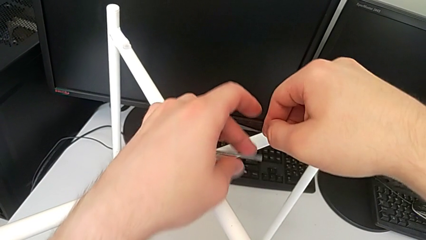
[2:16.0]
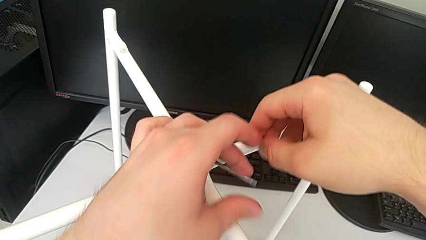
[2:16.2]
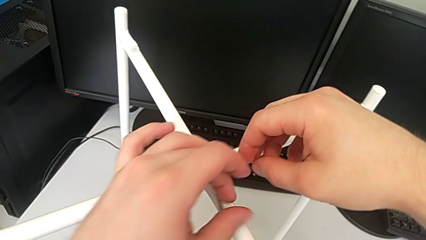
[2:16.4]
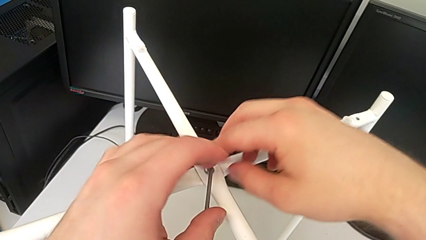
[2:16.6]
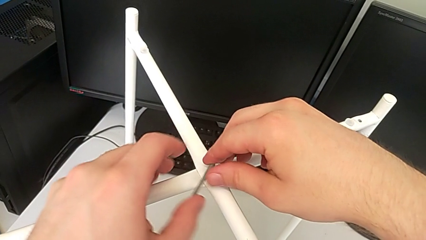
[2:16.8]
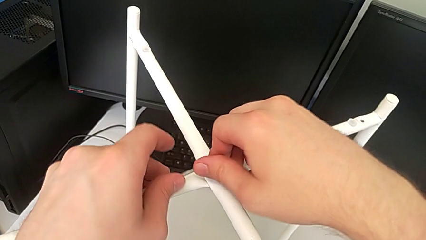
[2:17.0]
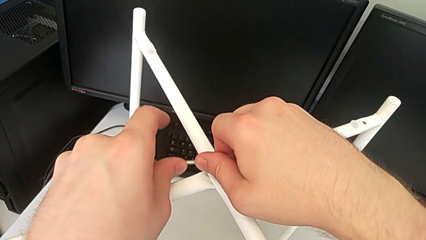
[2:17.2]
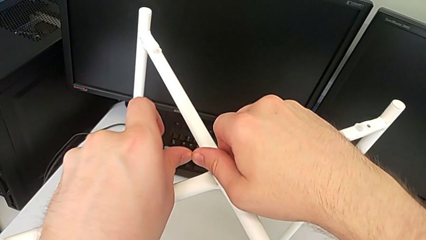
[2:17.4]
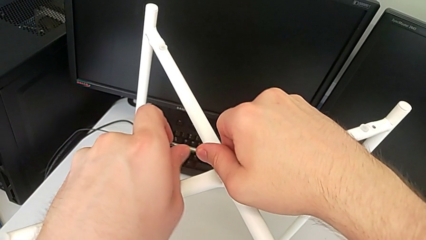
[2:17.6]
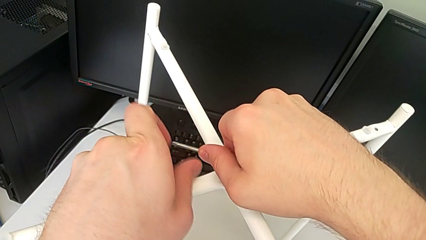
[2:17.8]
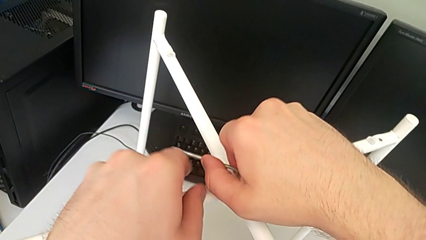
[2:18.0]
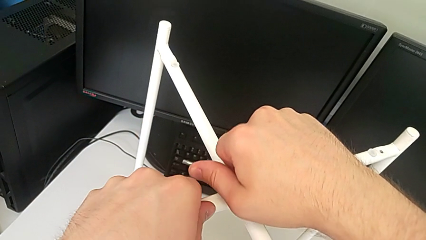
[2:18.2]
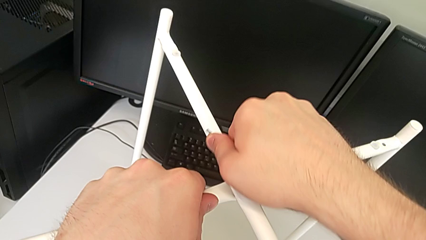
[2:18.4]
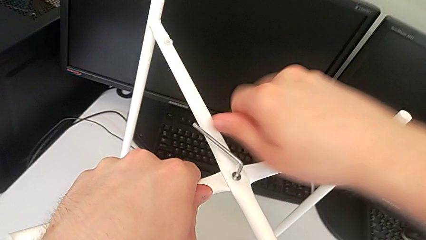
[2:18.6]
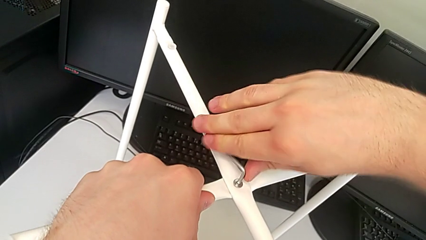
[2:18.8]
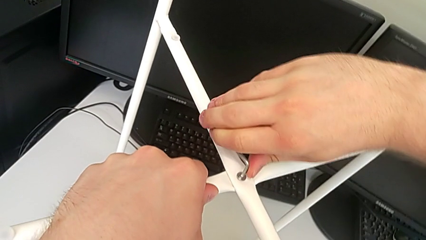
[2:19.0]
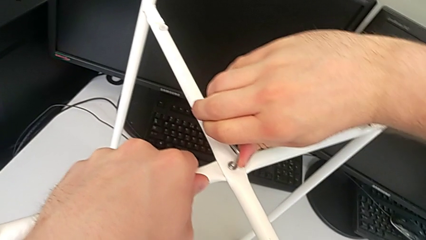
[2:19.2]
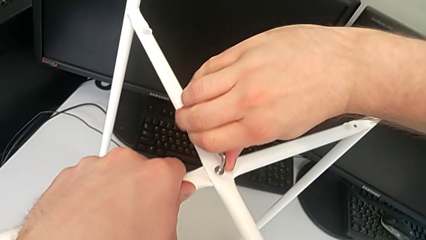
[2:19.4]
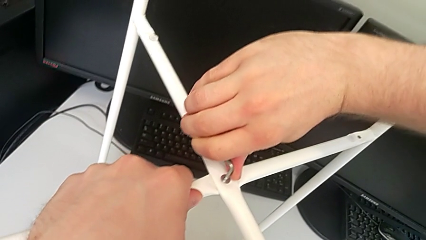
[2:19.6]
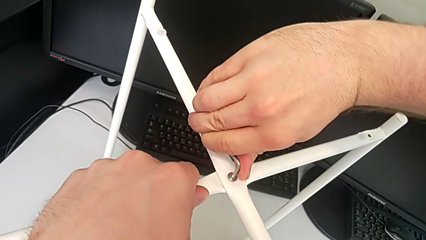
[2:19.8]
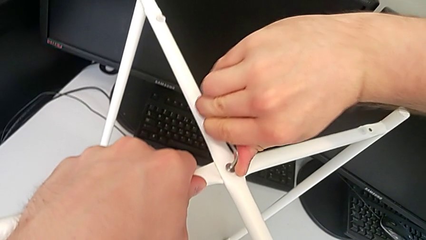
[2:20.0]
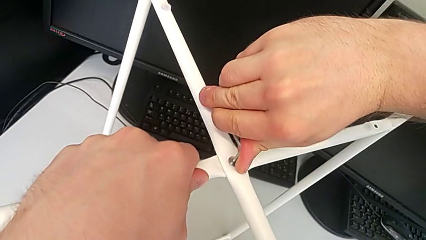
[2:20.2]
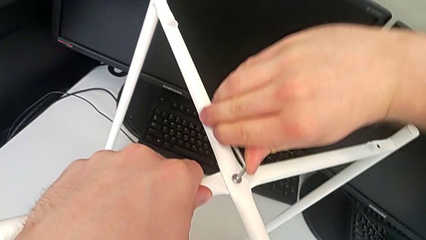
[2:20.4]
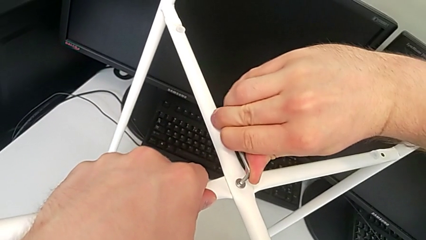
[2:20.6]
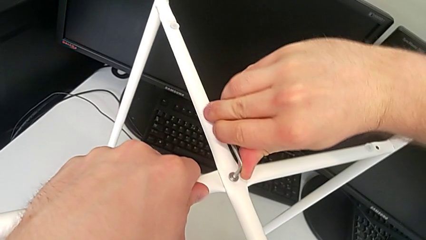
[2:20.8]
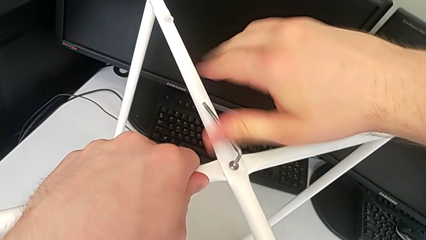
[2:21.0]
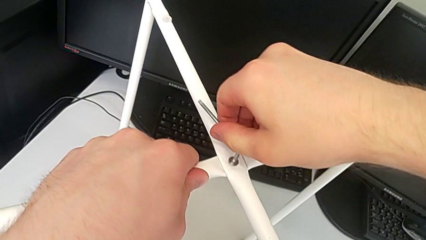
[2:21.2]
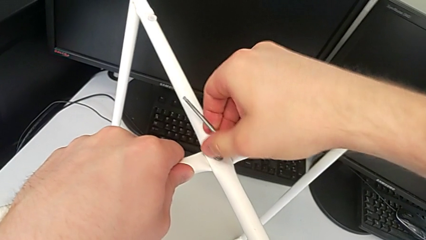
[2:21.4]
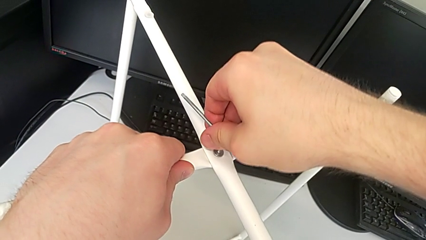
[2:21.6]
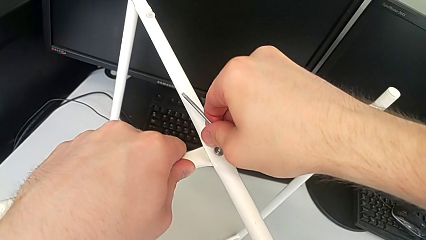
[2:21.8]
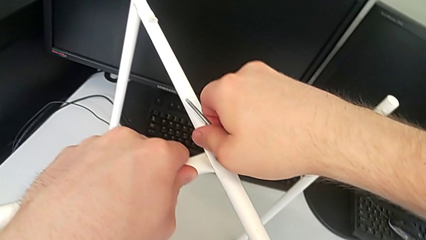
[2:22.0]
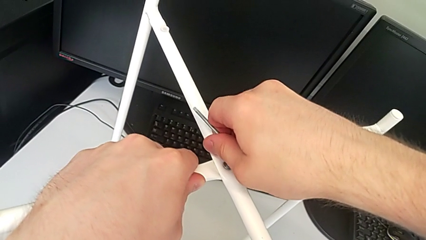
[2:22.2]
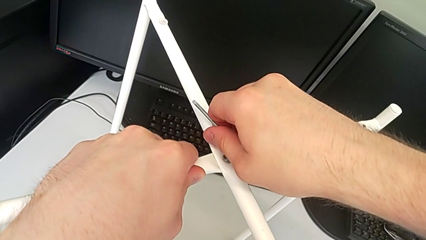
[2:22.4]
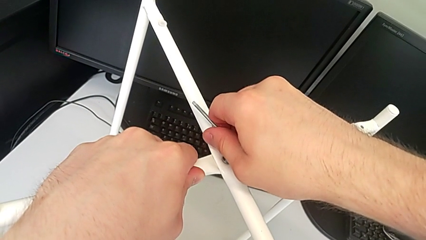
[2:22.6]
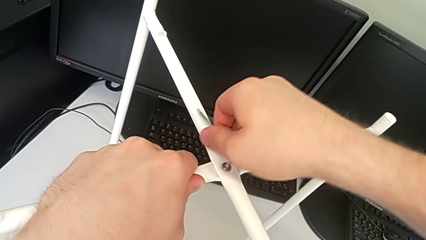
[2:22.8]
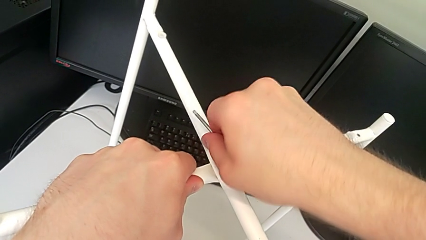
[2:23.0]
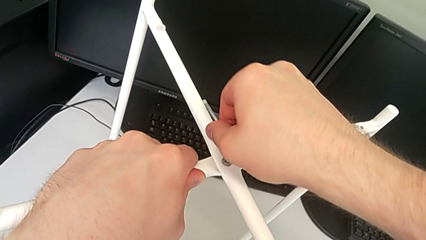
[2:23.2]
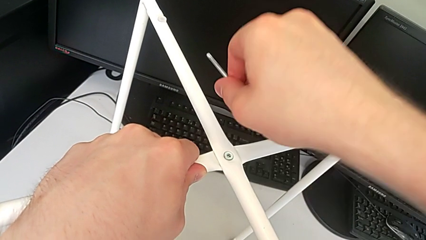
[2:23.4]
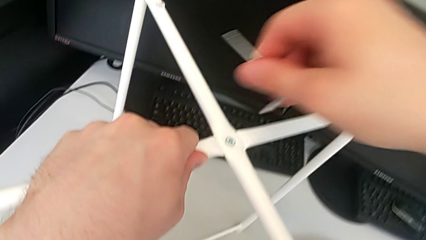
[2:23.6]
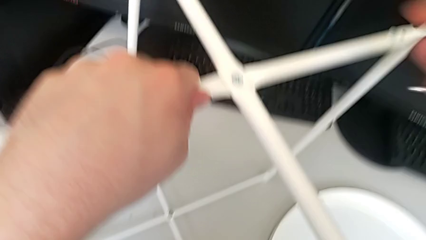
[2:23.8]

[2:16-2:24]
The camera wearer is assembling the top screw. They screw the hex socket head twice and withdraw the Allen wrench.

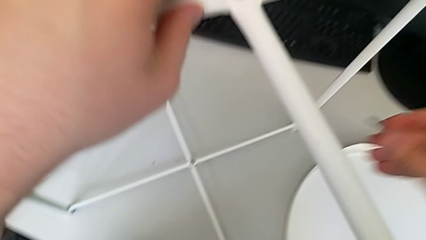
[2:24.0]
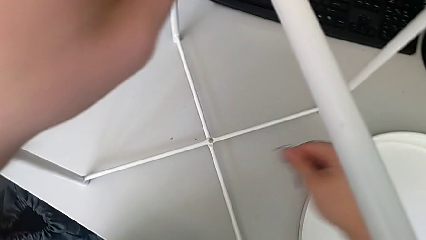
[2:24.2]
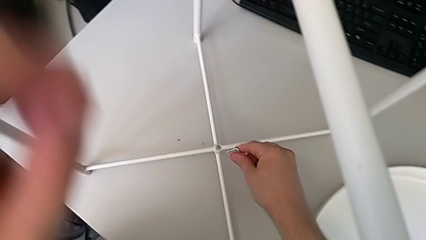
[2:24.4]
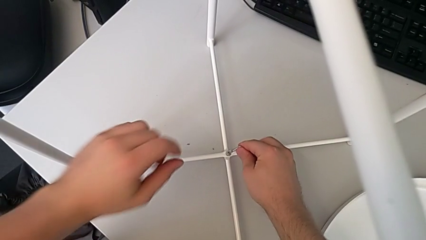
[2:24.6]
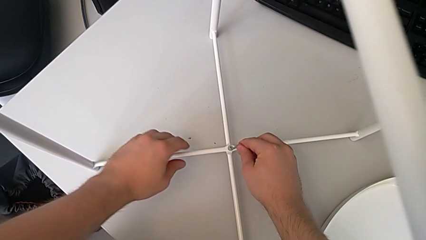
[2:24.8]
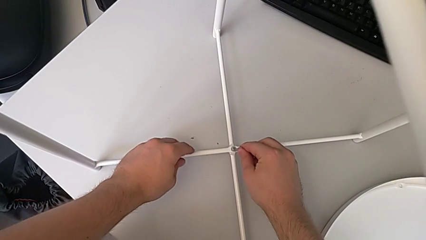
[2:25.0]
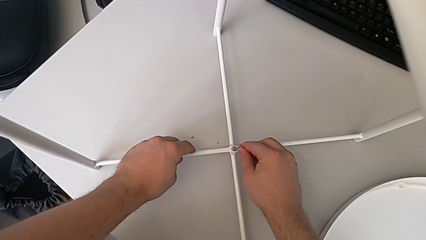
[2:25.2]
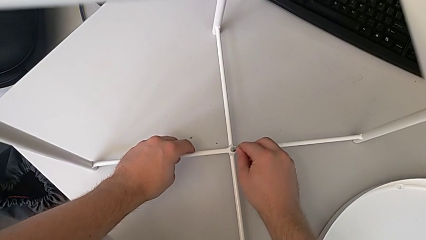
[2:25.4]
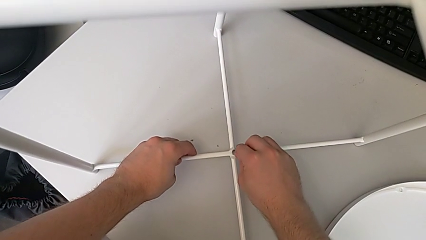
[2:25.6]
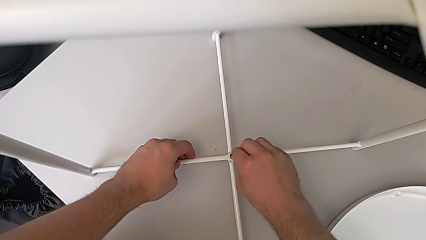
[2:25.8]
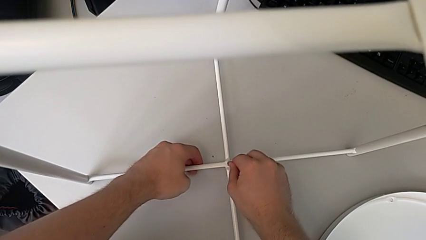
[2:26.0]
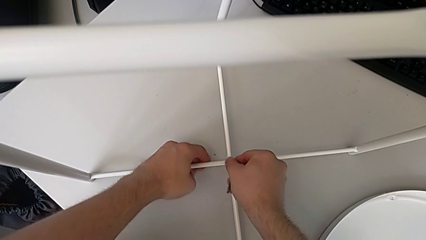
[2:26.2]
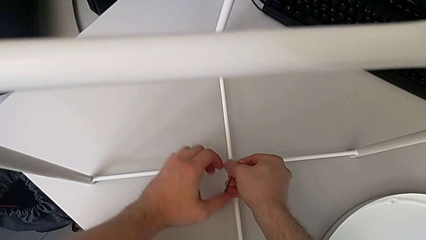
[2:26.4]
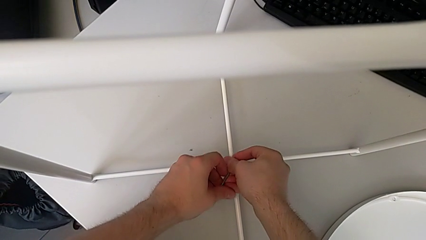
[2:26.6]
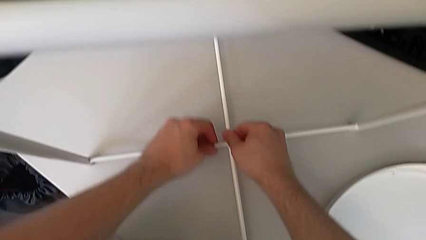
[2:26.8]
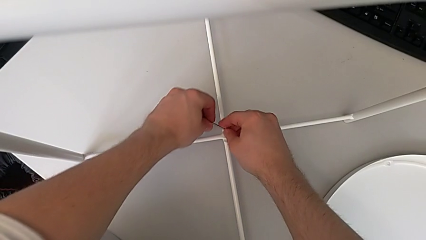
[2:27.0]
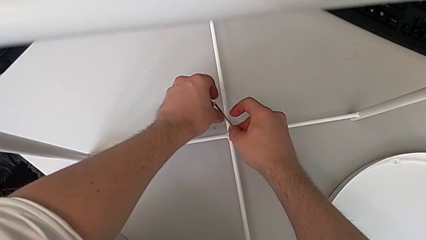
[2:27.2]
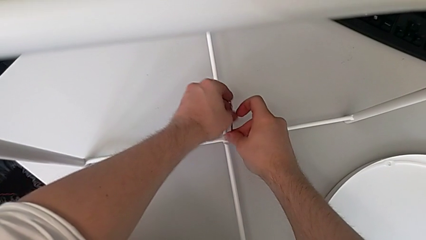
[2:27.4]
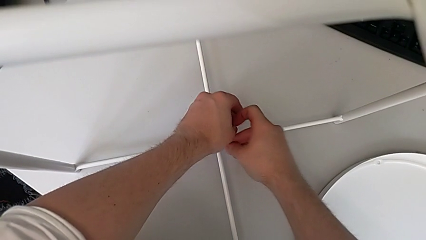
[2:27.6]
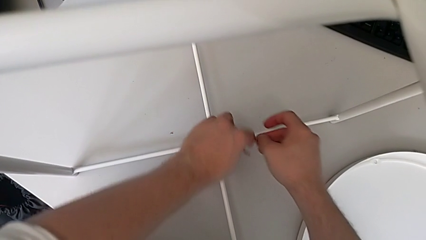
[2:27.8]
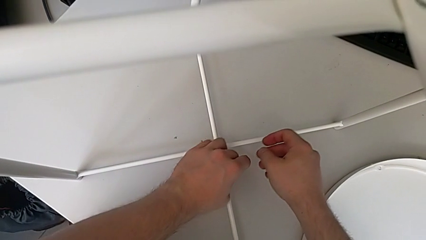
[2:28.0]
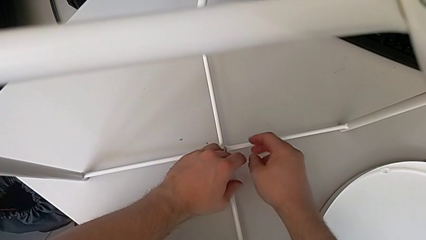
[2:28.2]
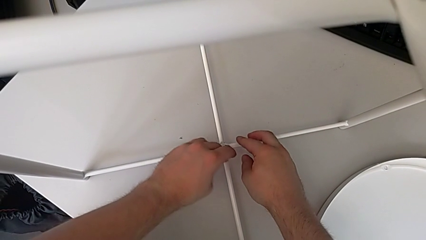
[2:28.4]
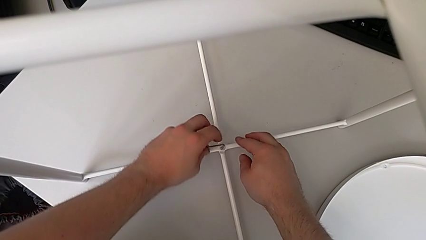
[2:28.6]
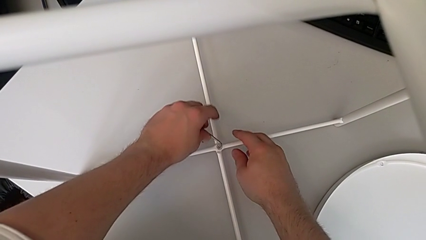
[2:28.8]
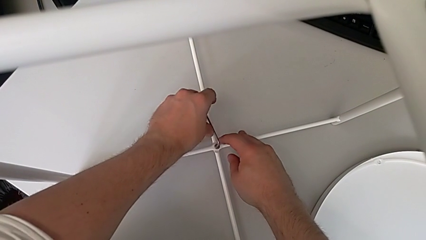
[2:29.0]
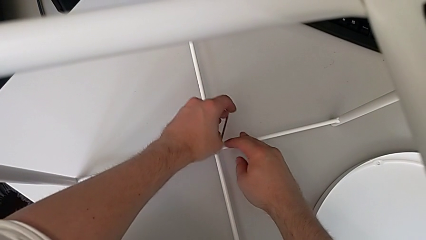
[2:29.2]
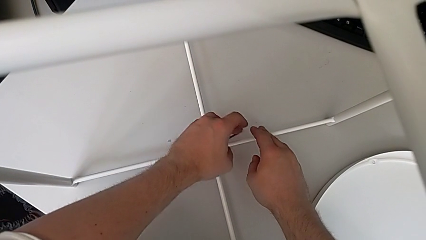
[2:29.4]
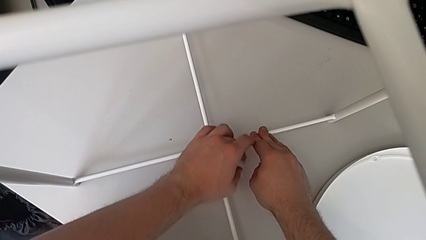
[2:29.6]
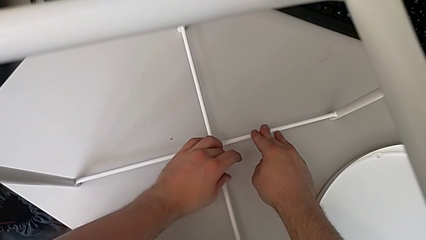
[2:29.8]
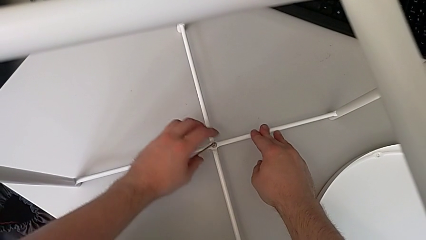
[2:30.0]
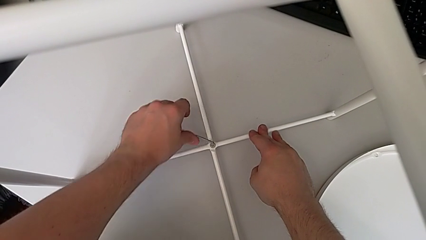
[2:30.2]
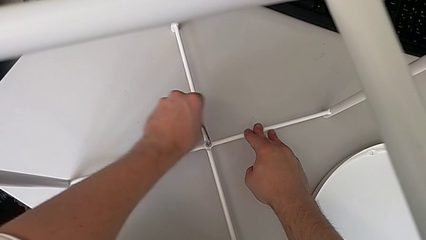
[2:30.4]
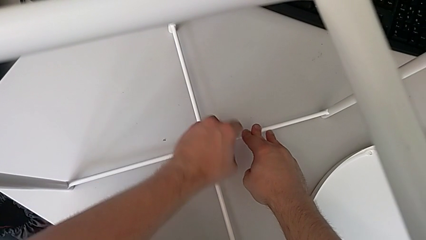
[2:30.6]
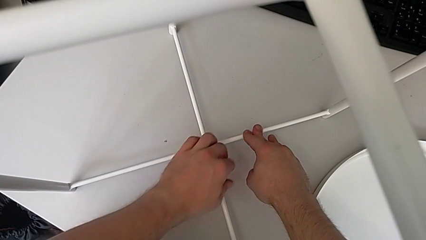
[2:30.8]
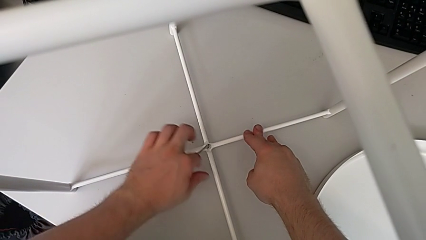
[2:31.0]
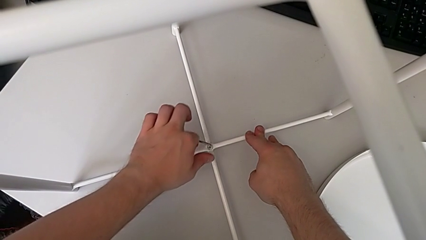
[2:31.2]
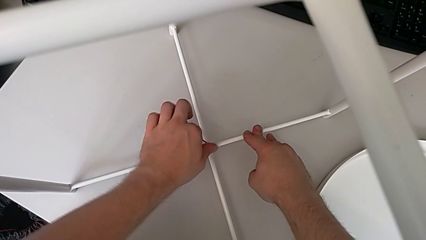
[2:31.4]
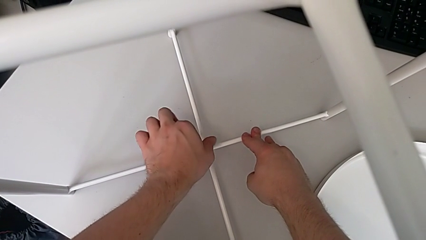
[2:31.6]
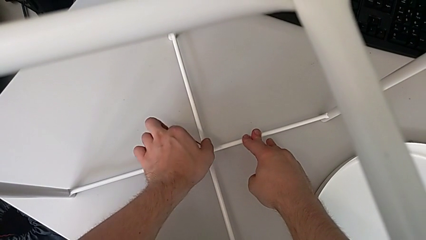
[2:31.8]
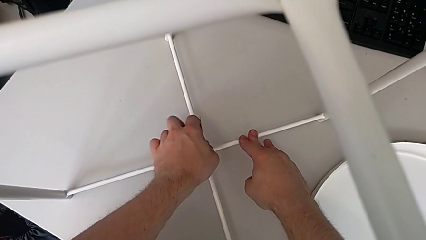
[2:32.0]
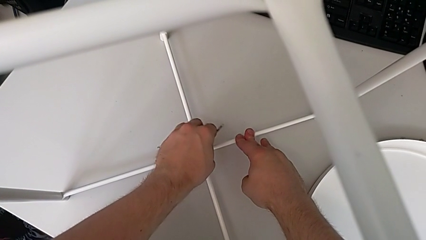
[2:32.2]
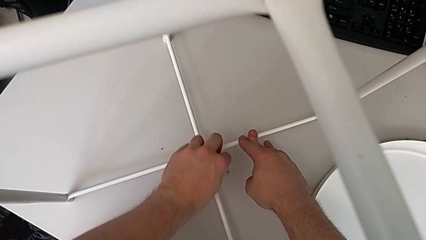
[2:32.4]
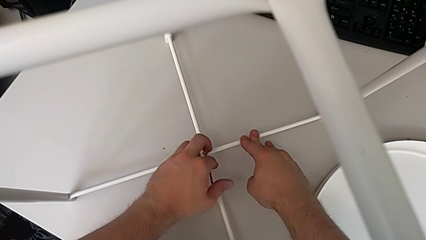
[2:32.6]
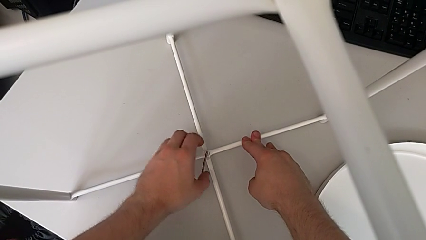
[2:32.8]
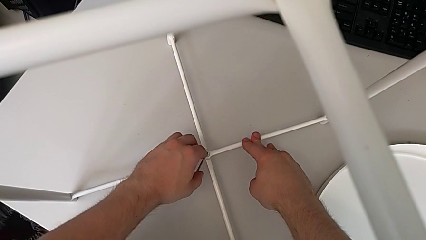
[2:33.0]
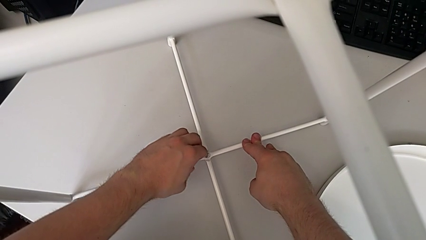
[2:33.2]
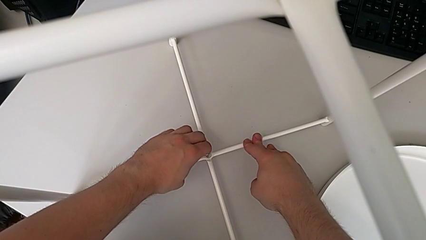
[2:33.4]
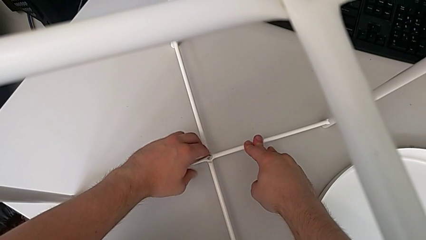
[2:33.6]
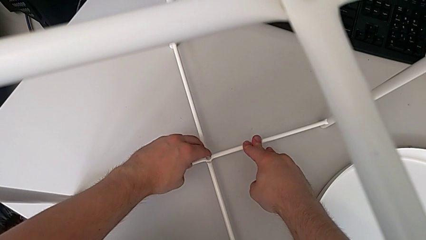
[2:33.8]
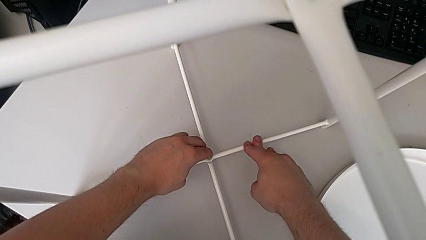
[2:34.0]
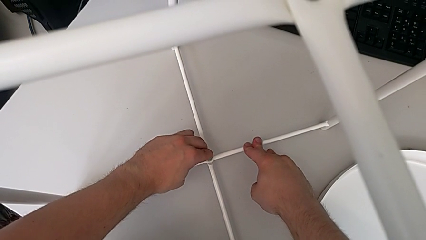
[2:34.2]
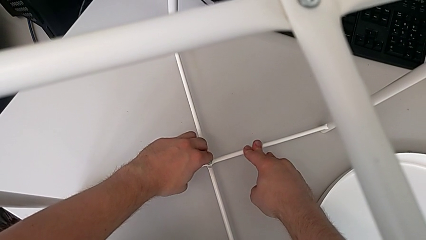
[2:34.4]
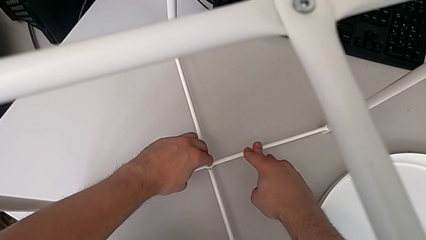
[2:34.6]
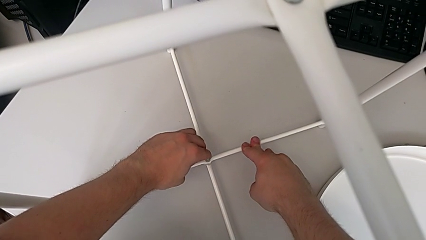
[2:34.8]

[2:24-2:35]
The camera wearer is assembling the bottom screw. They insert the little Allen wrench and screw the hex socket head three times.
